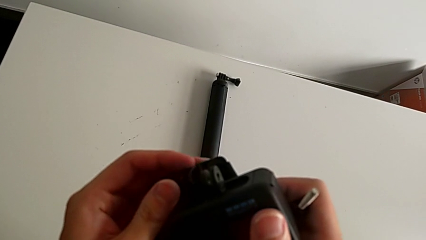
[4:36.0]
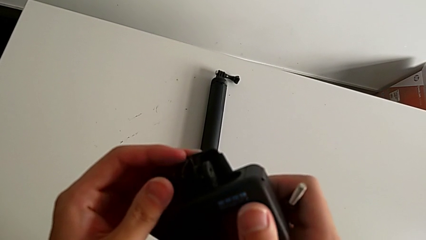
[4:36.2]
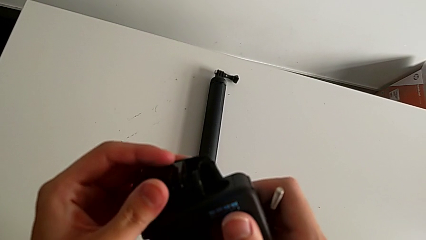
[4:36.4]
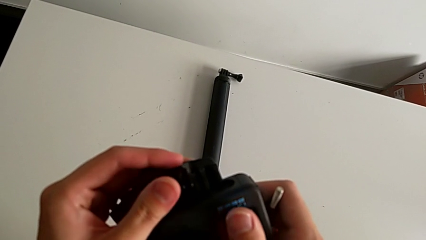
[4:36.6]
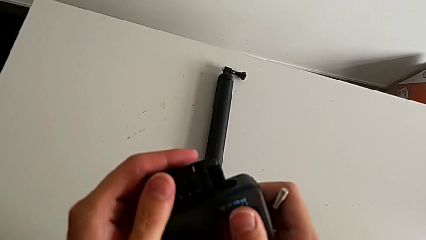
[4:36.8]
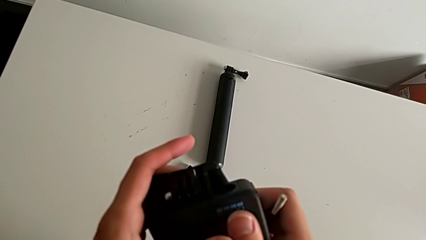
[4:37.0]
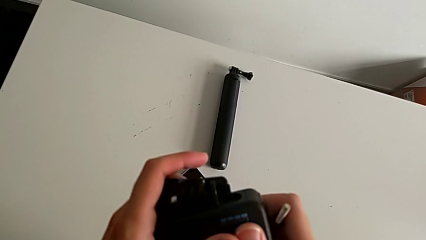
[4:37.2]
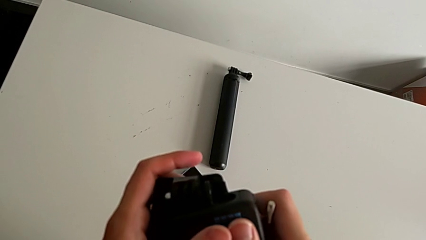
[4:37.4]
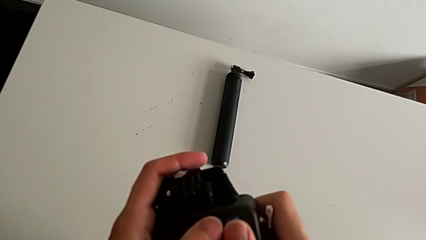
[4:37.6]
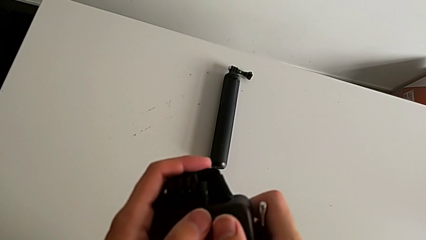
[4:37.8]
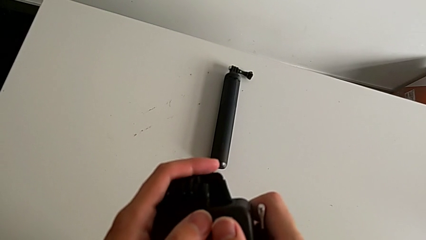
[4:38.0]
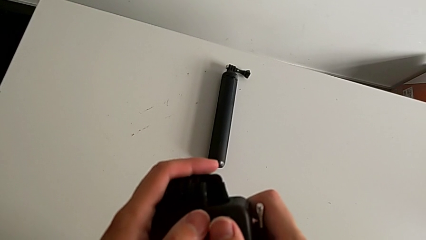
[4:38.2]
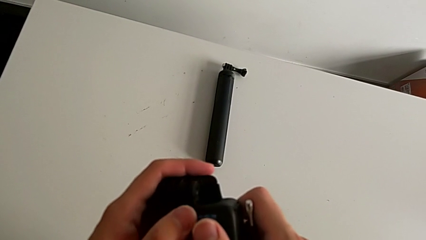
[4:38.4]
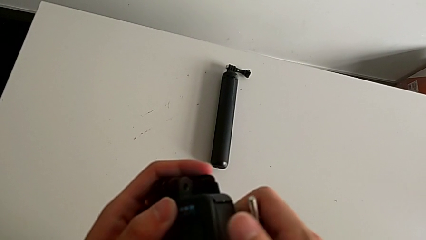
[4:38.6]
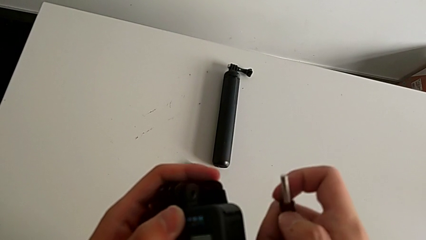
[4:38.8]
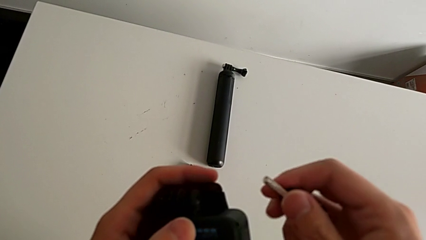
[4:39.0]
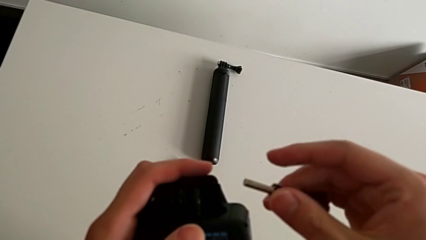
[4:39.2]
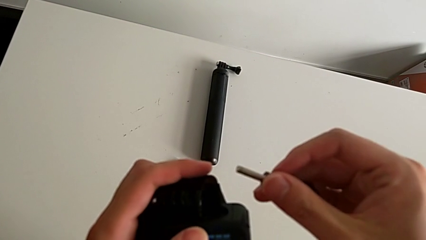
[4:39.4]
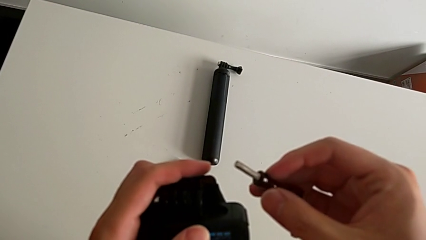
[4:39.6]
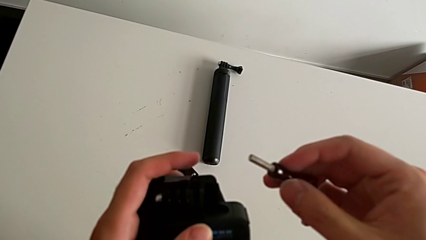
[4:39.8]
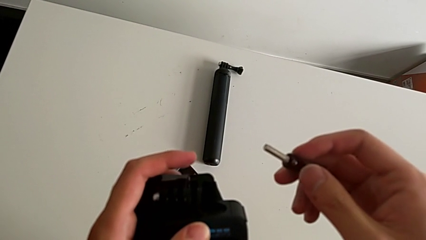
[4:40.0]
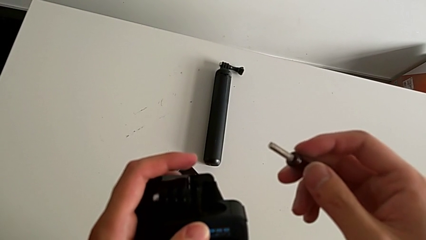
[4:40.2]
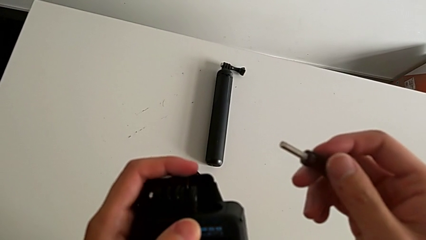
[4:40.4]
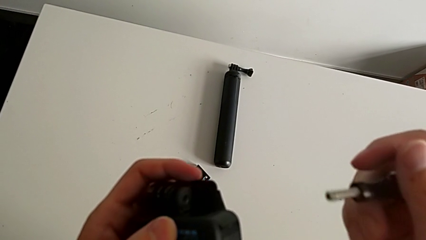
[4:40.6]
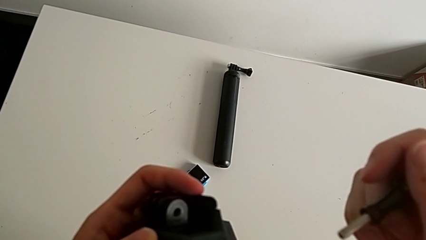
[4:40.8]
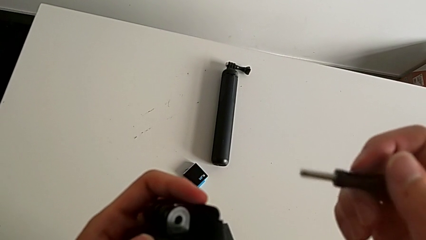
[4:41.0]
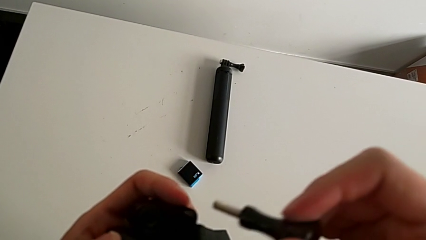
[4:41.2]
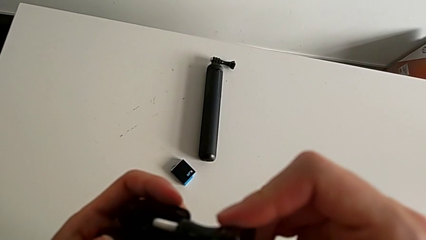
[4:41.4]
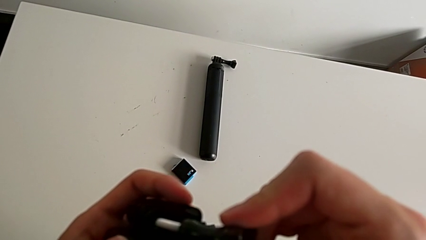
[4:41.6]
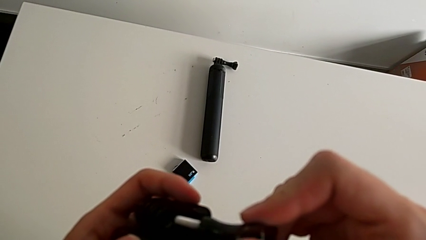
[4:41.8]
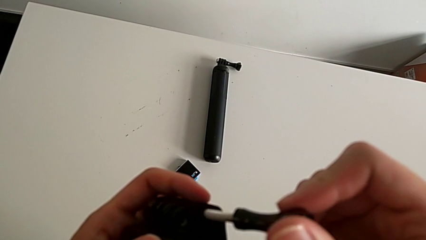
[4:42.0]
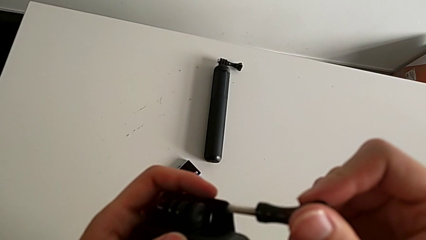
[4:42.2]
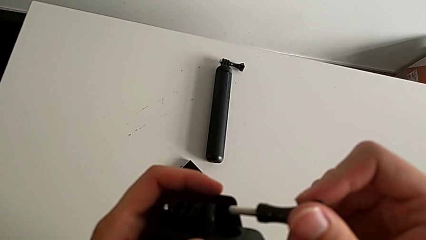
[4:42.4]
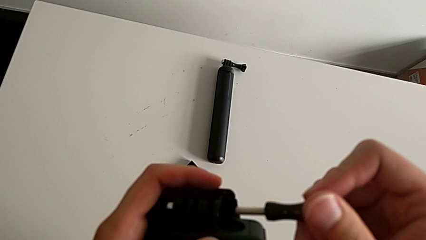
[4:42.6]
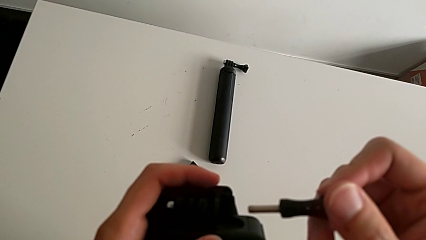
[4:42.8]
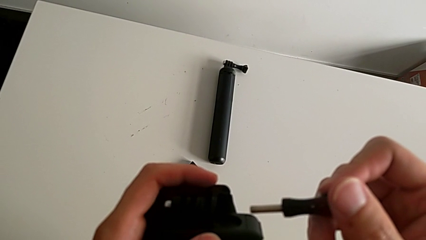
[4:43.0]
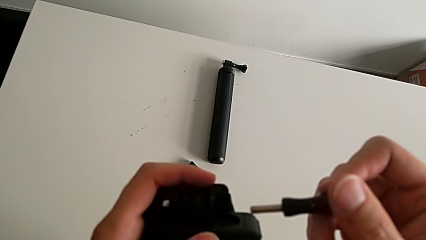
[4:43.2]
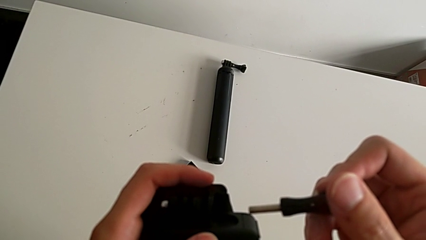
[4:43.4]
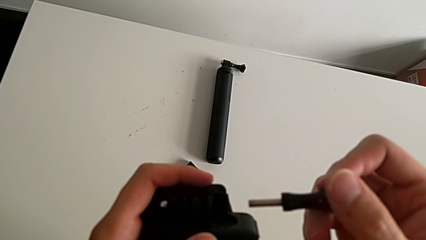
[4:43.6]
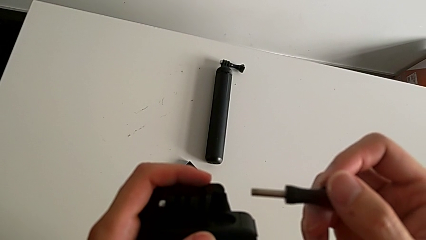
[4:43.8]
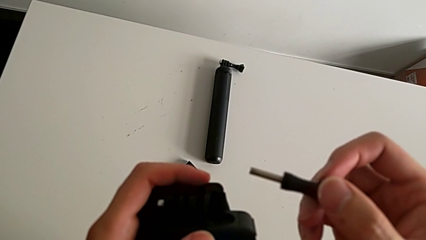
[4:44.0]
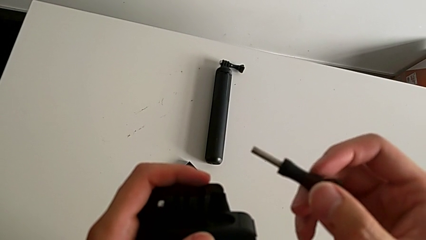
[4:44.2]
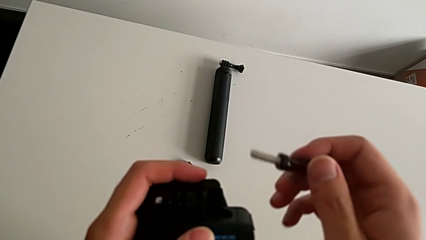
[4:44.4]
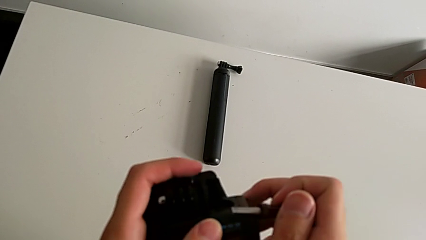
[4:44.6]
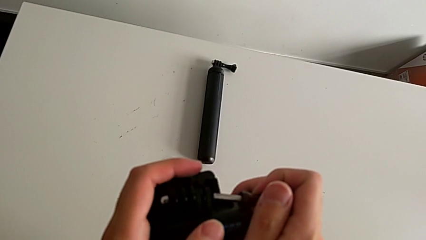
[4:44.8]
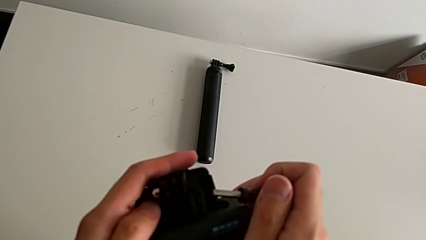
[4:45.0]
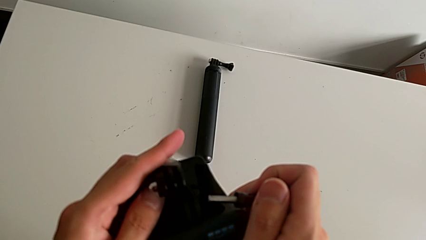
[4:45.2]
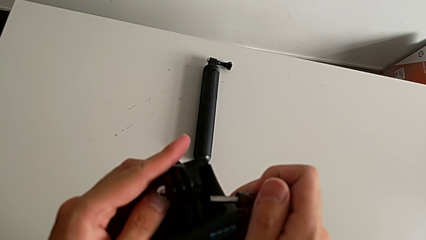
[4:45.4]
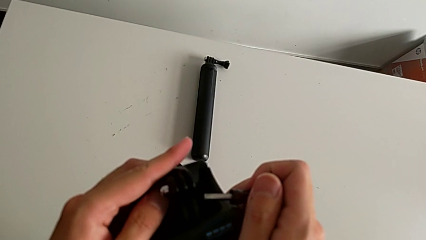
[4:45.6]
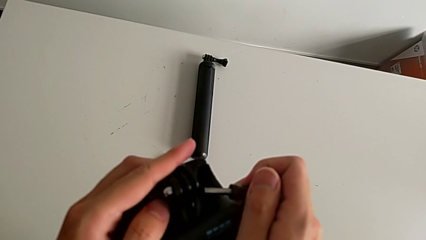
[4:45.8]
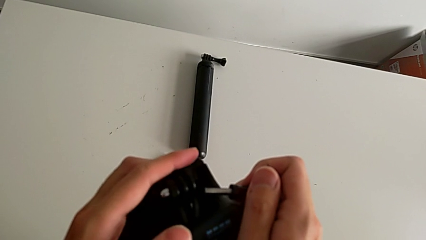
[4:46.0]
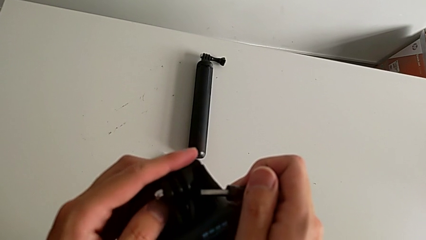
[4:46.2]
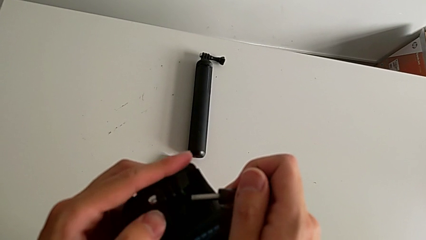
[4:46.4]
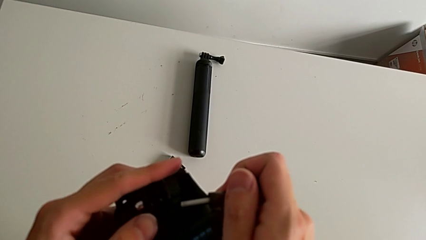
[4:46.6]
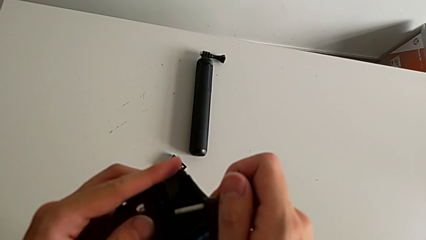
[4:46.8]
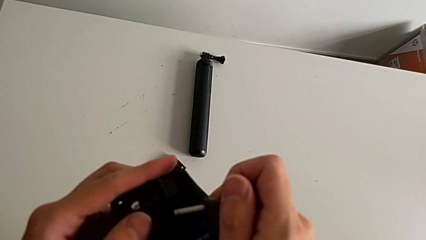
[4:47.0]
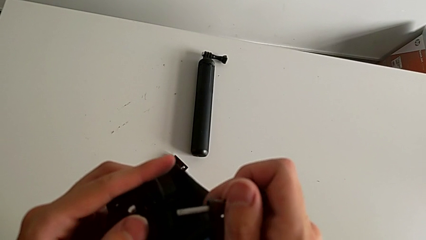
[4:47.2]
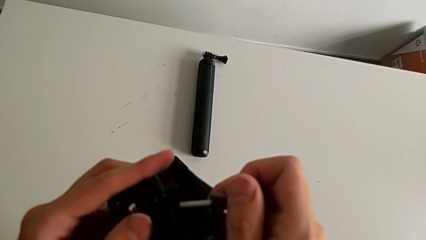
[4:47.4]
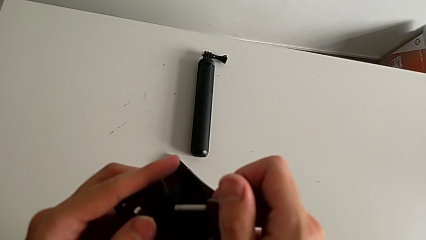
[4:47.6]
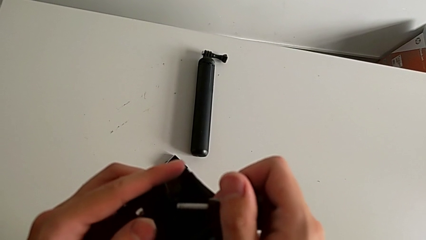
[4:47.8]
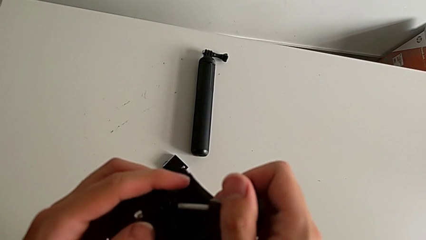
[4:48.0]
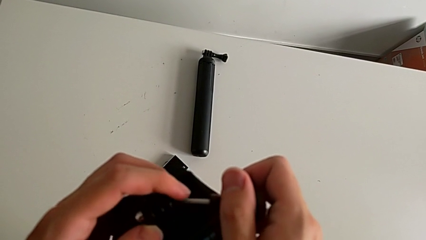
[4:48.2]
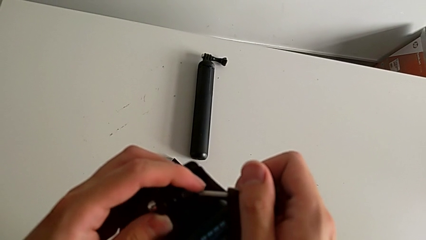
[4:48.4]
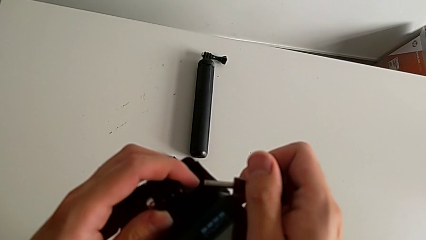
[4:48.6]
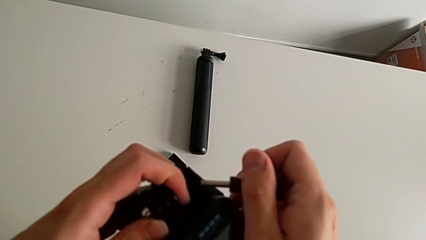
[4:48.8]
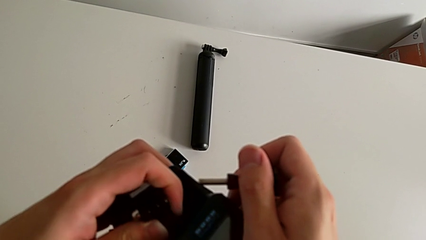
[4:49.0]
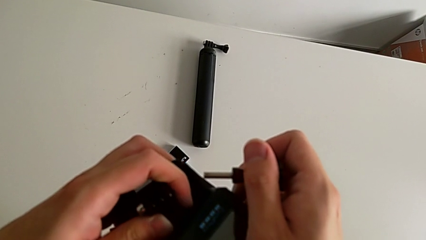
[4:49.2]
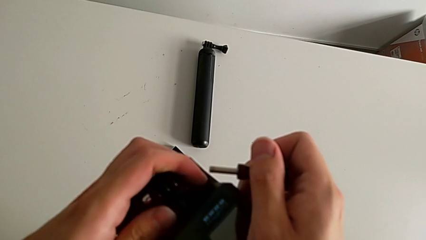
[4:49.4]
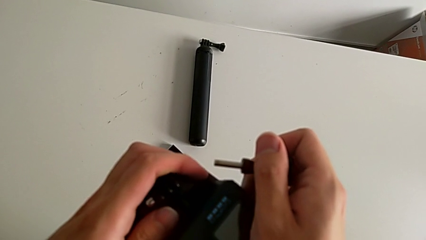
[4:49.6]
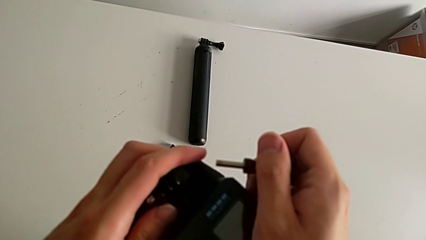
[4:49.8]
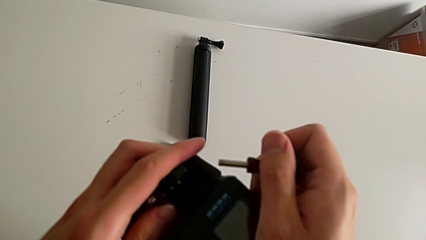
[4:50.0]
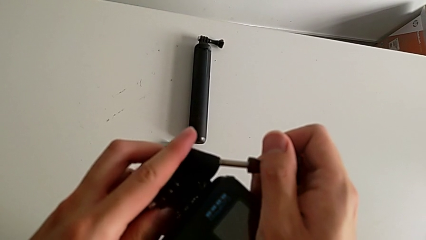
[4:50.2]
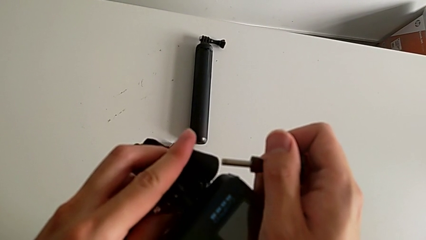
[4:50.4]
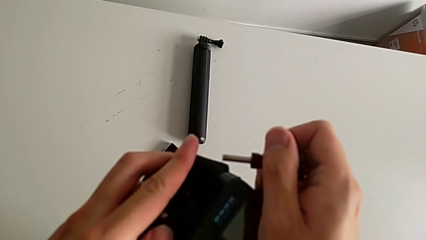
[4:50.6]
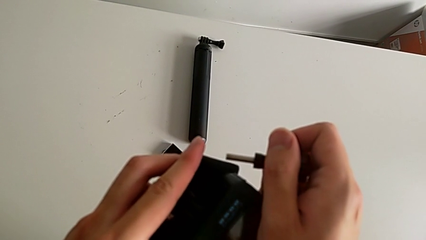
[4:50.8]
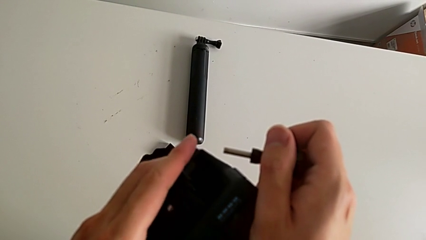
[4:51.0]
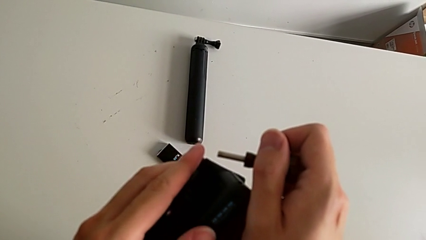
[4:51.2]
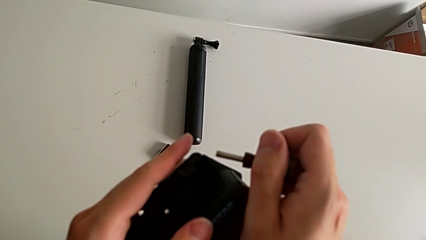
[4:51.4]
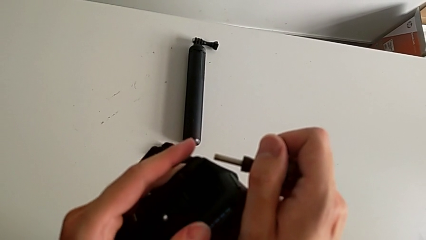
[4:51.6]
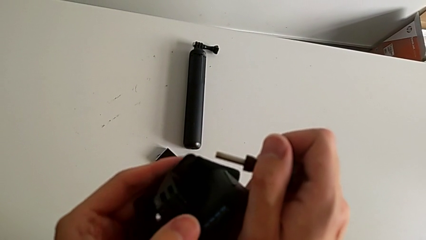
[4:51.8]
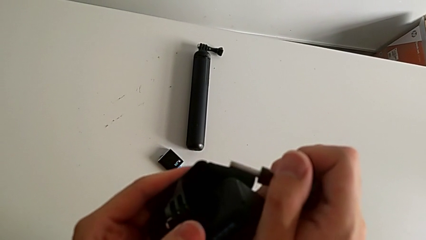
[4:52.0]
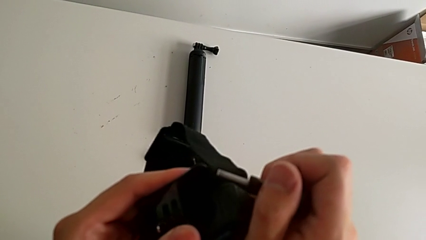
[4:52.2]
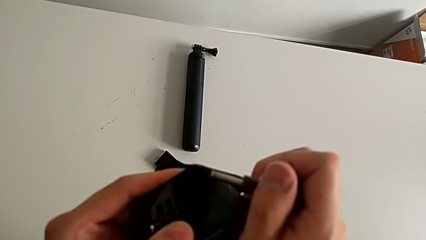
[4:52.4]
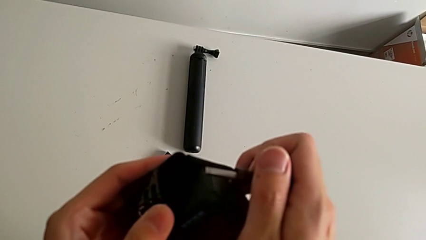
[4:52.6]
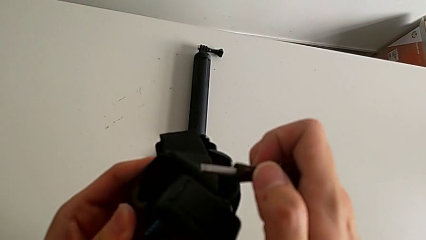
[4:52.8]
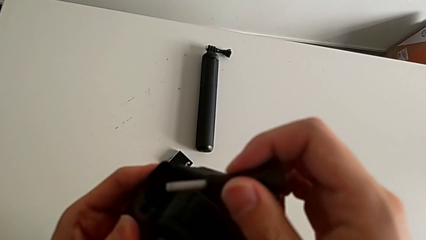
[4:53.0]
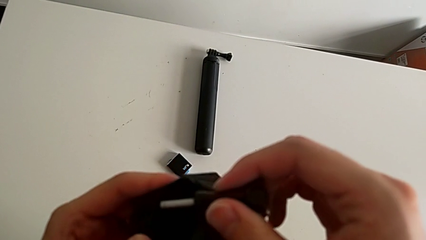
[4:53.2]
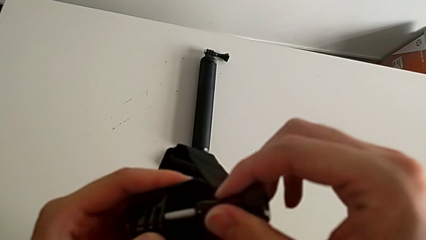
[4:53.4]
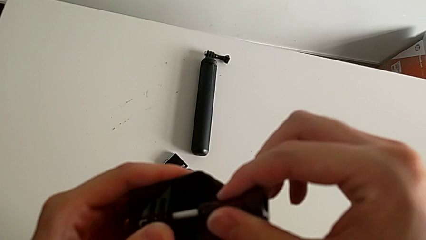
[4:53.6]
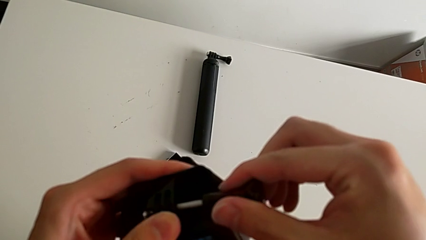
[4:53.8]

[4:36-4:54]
The camera wearer is mounting a GoPro on a strip. They keep aligning the strap, insert the screw and place the mounting peg.
